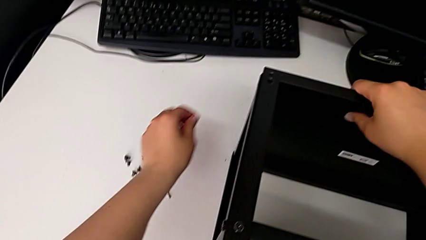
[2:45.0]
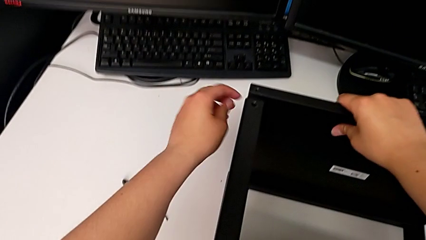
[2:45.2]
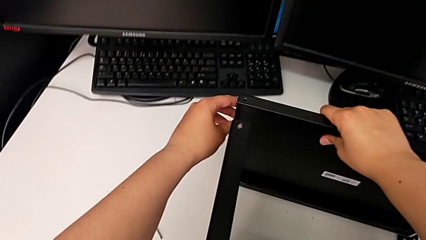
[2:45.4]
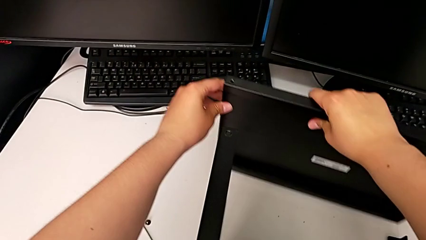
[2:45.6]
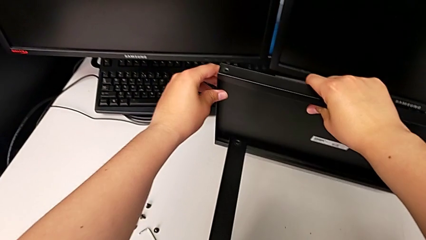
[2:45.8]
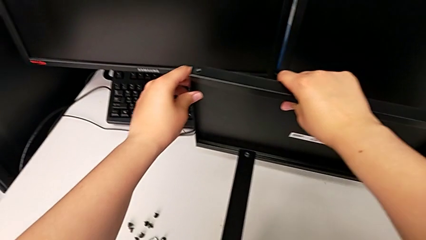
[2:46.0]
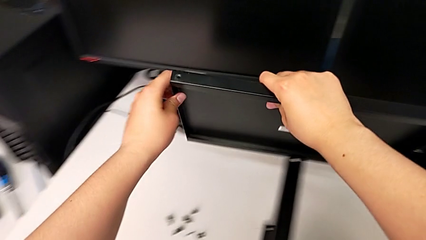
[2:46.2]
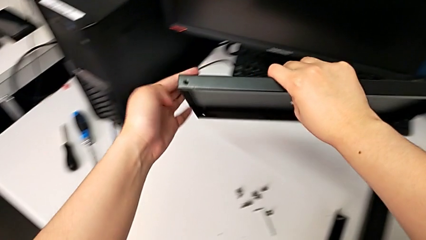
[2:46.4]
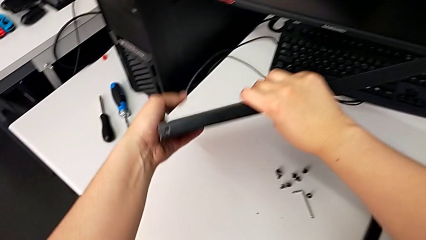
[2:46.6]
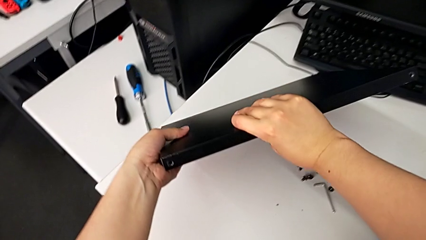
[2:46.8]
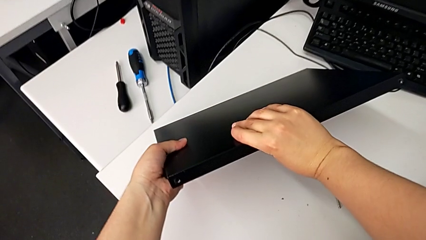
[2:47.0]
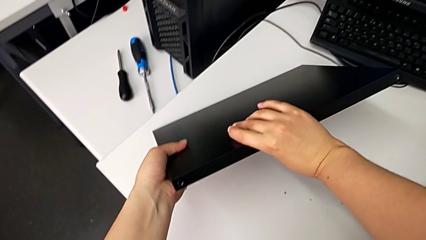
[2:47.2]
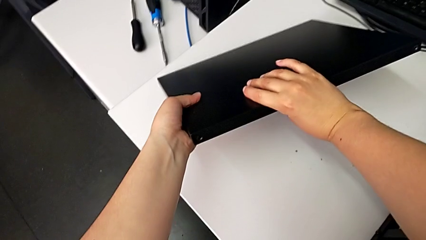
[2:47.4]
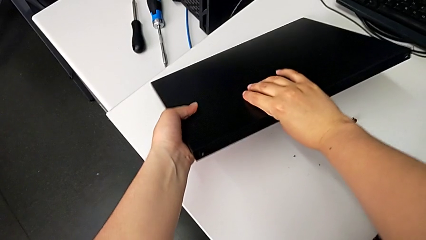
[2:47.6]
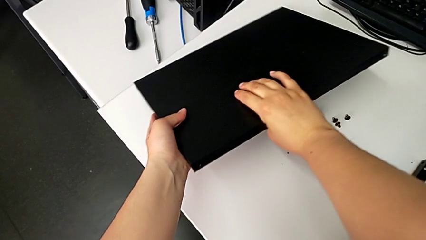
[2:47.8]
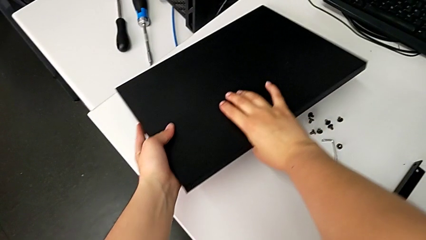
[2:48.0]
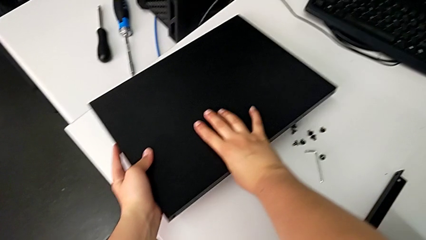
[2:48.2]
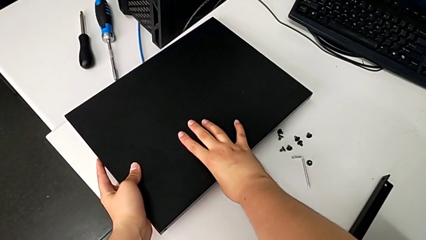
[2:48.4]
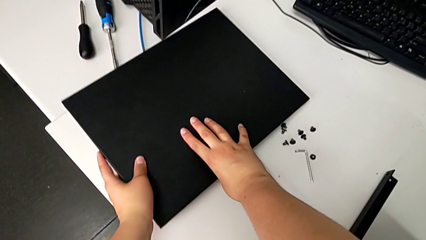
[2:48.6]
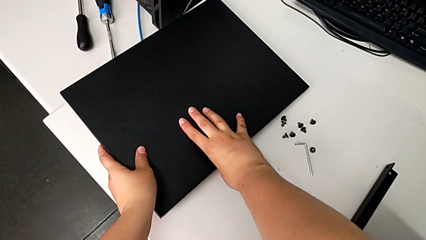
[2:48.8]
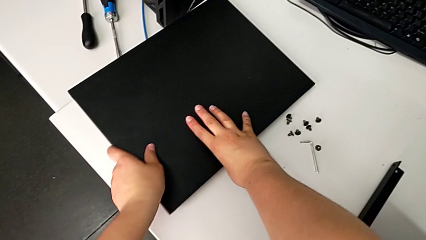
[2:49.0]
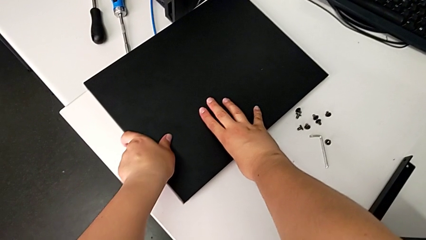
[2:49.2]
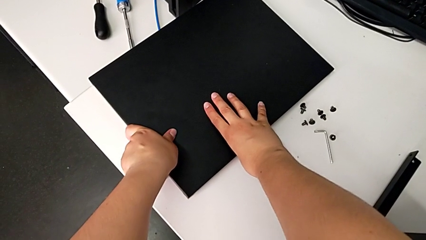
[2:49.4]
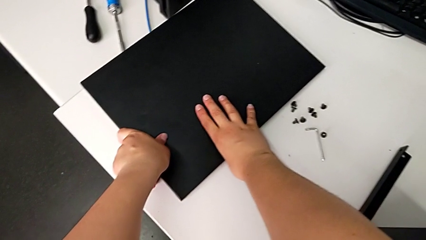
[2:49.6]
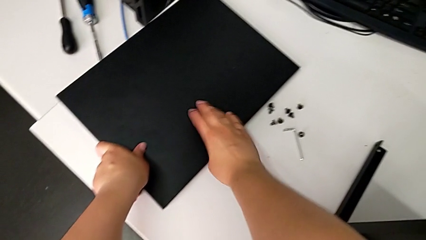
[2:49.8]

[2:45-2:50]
The camera wearer is disassembling the top shelf. They disassemble the top tray and place it.

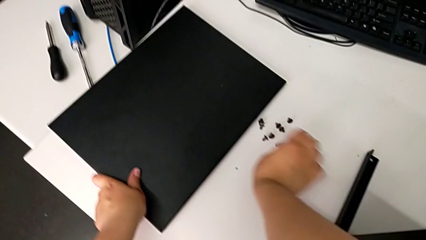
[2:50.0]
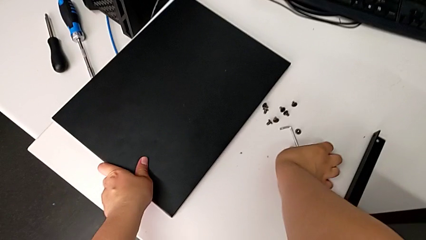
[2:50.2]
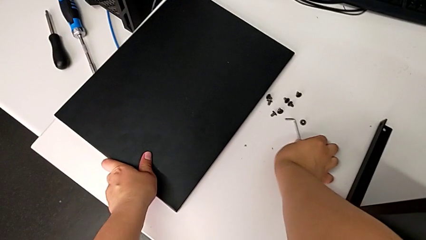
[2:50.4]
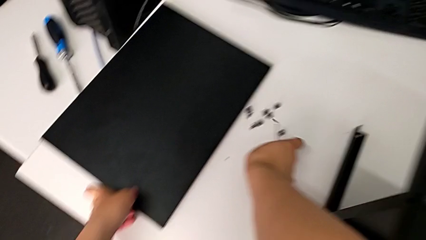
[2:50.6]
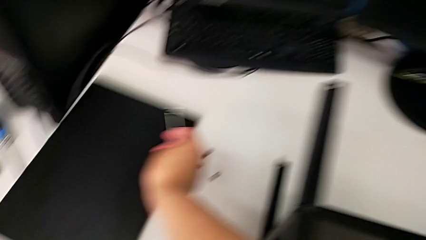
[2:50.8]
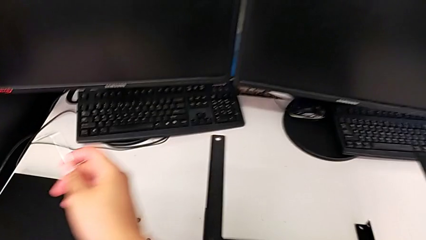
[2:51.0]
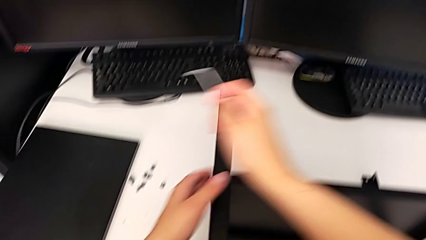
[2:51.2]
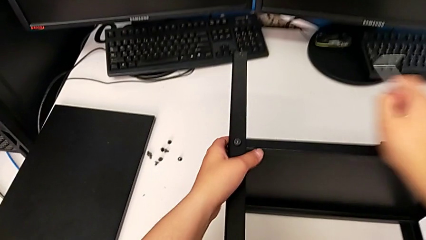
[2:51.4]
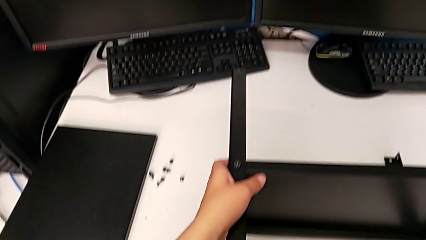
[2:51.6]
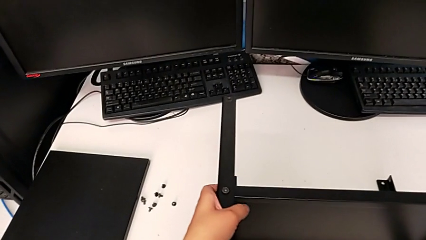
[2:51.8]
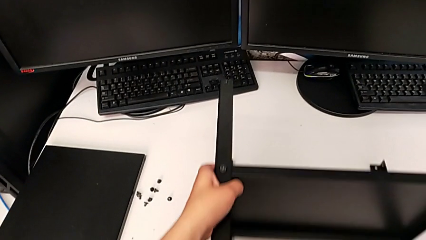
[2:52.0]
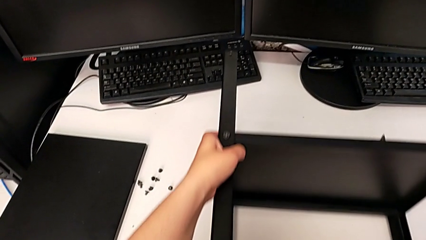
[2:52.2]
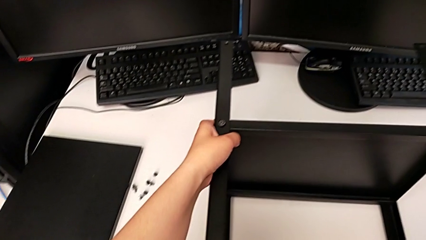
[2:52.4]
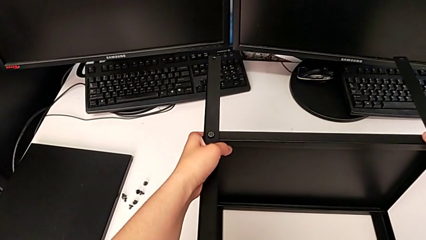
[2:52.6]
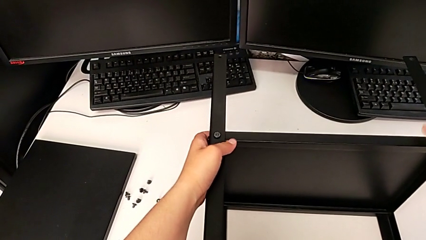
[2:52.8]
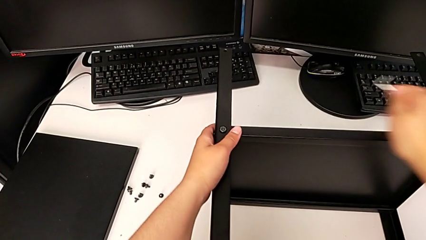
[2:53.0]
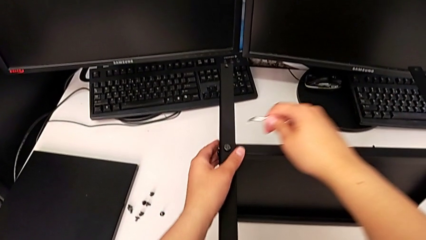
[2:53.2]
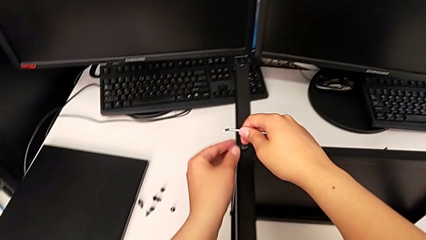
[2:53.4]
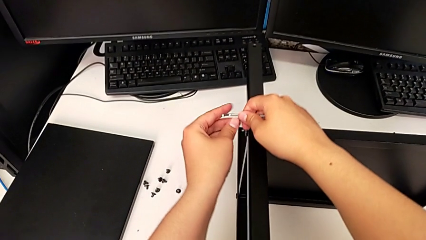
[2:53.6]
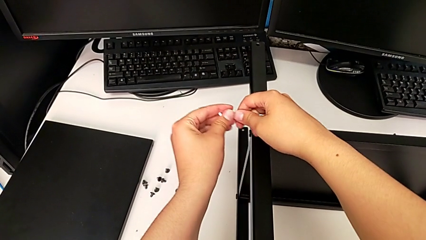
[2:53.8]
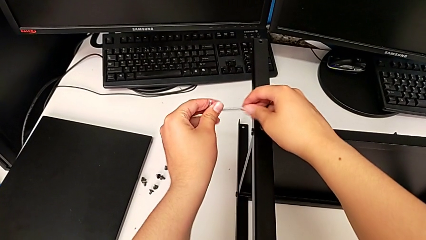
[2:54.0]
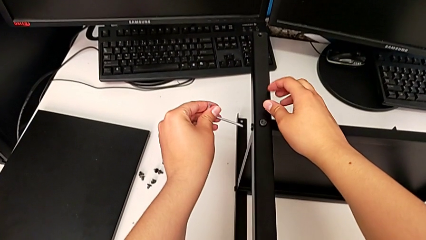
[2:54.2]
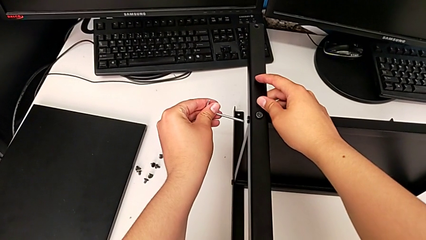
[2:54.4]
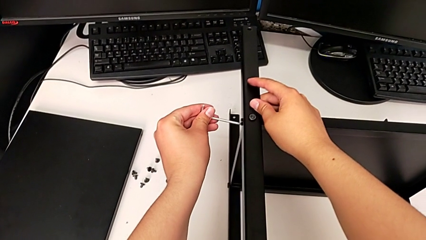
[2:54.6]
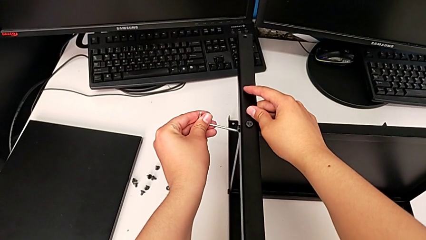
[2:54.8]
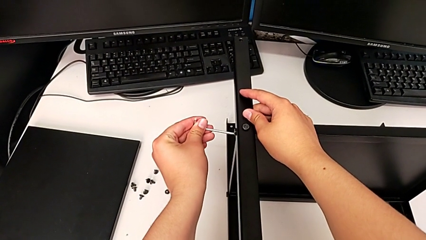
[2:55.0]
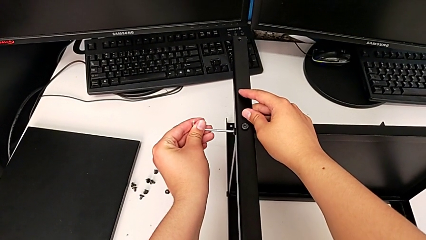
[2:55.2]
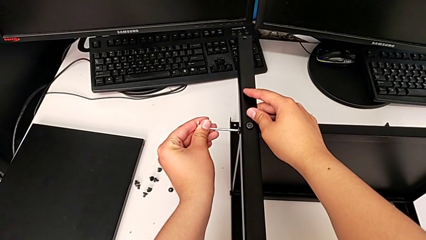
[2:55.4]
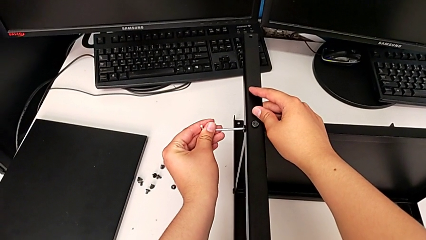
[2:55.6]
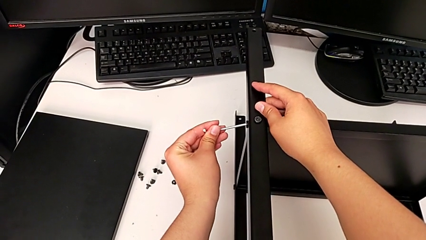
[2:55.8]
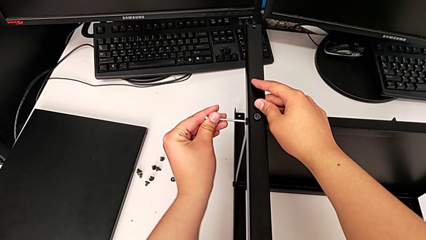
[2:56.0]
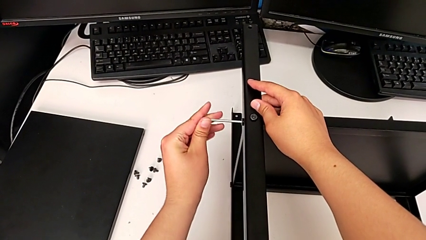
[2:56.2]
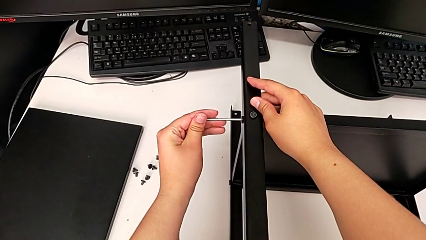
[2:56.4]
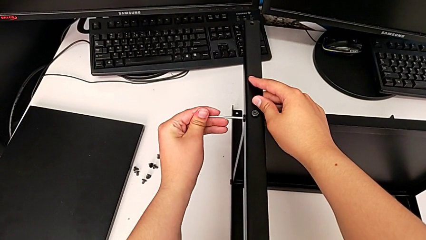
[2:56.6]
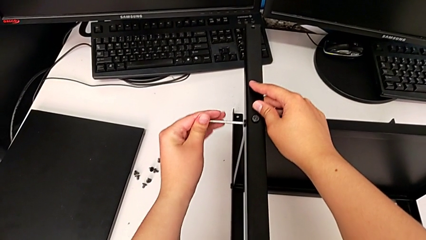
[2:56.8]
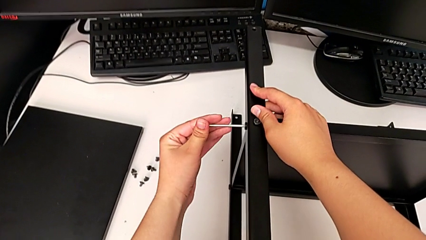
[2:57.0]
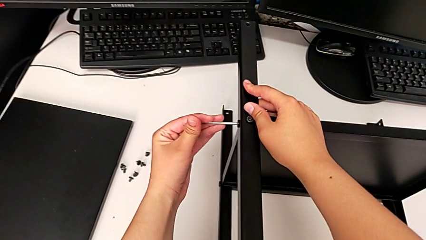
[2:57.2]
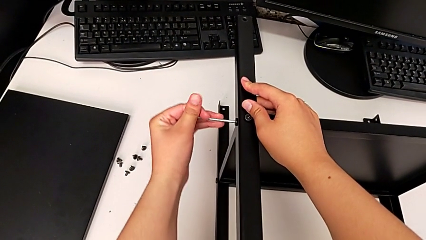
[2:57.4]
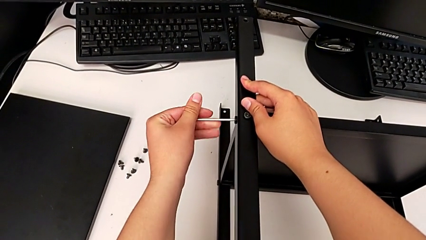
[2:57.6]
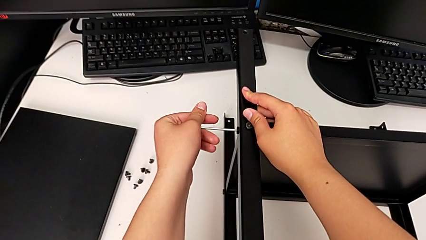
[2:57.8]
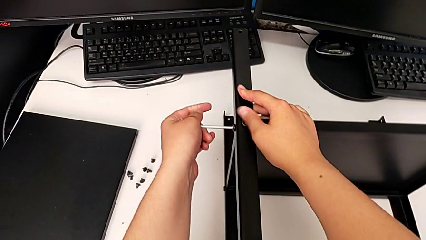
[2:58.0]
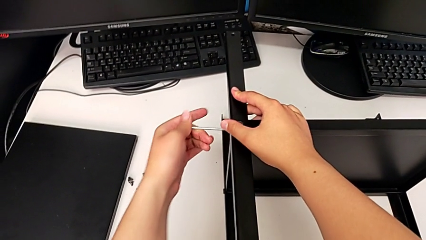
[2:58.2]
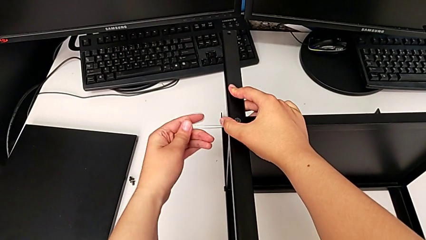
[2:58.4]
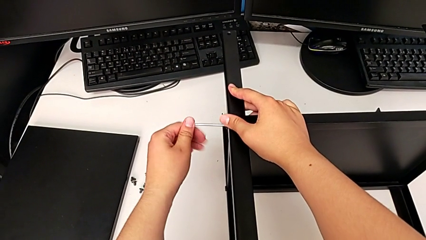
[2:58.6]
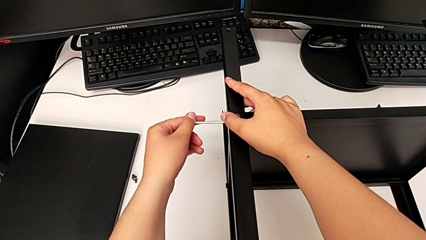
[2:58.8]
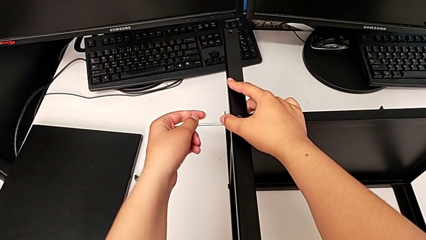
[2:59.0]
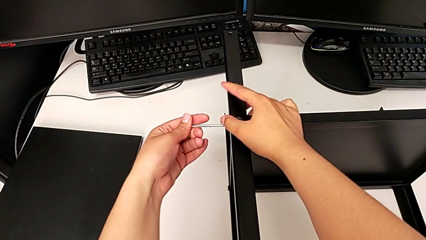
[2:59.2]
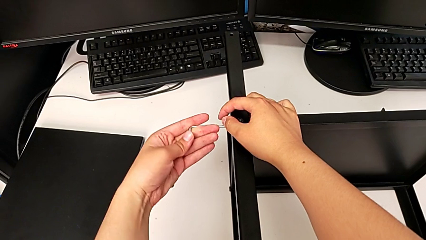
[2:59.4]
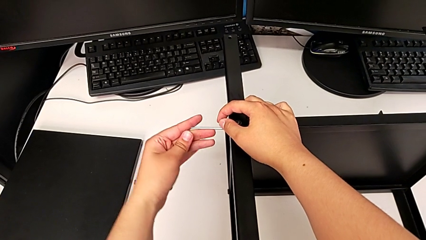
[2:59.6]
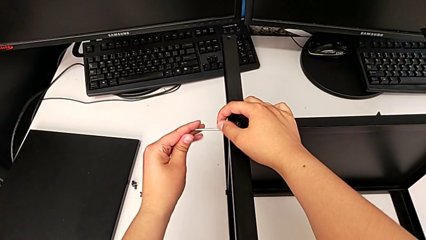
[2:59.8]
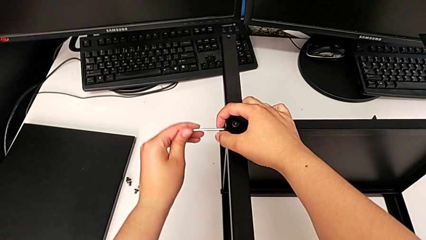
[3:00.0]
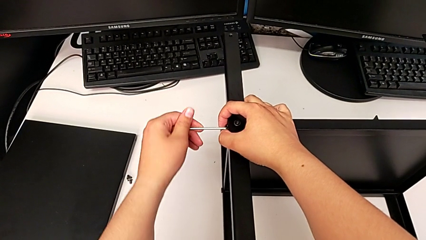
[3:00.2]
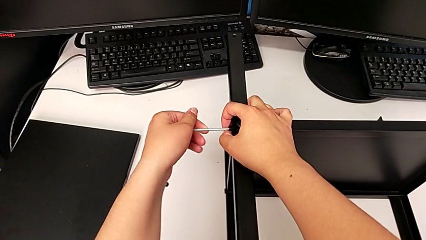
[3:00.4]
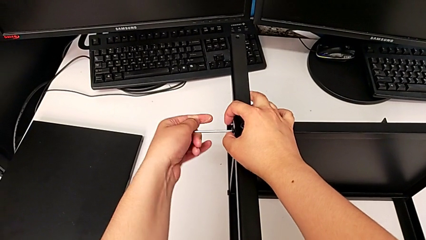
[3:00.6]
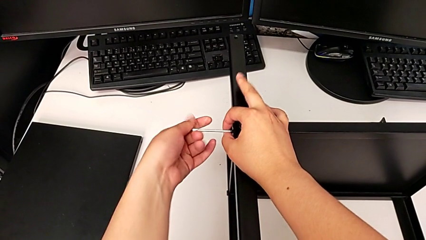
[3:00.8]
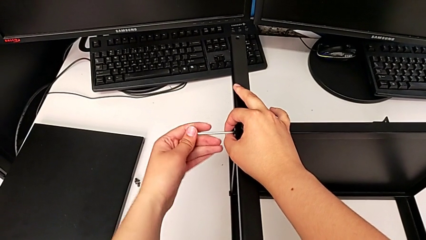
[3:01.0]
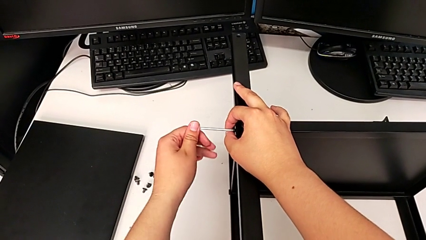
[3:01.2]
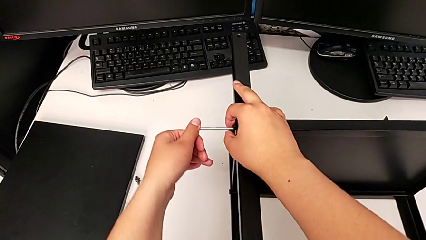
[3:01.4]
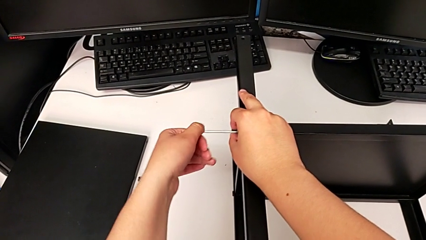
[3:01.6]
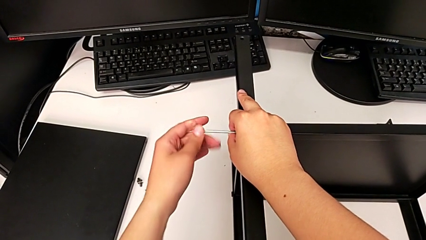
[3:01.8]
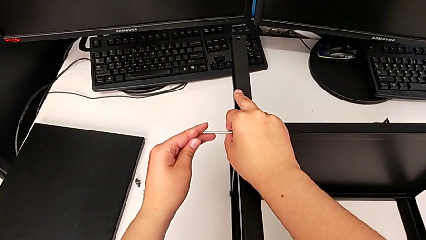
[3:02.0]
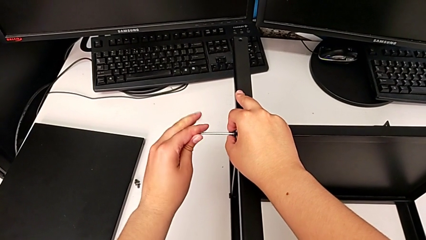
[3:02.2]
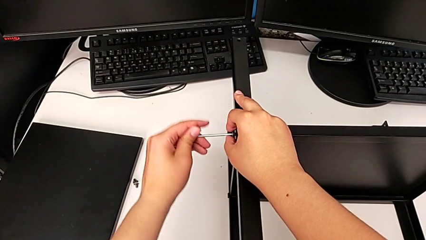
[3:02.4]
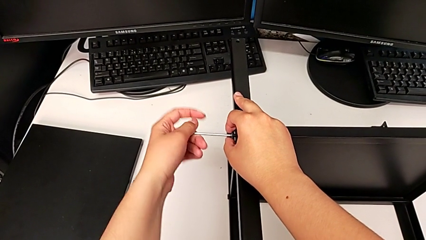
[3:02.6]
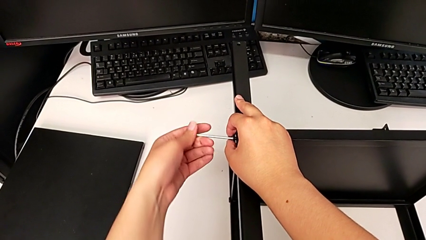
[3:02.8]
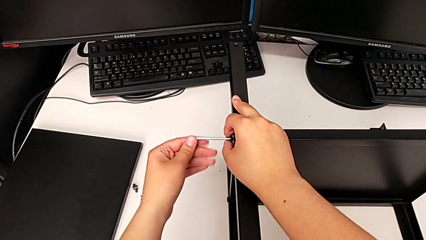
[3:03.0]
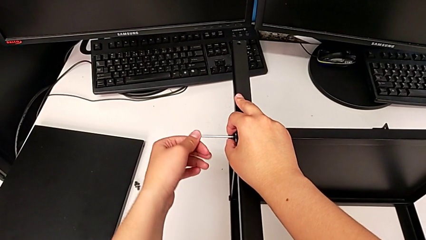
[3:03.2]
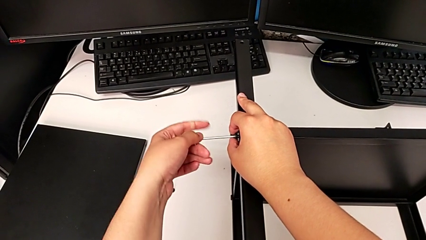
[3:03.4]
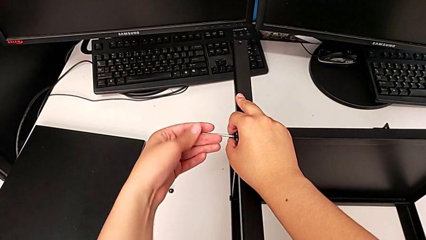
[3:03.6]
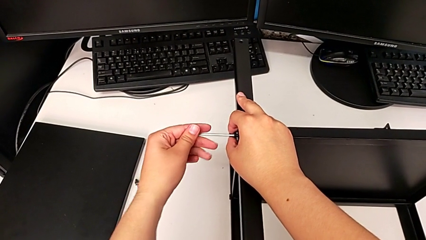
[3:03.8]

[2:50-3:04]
The camera wearer is disassembling the first leg of the shelf. They grab the Allen wrench, slide the nightstand, insert the Allen wrench and begin to unscrew the hex socket head.
